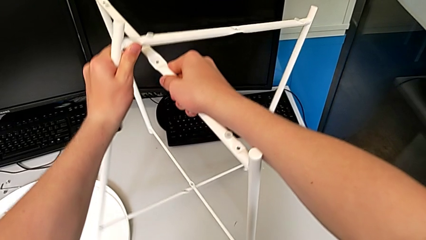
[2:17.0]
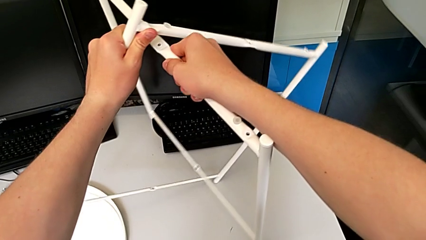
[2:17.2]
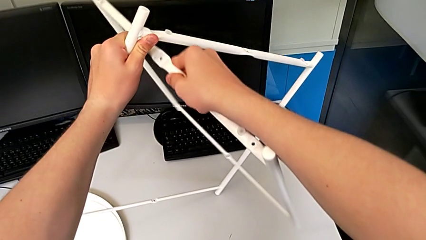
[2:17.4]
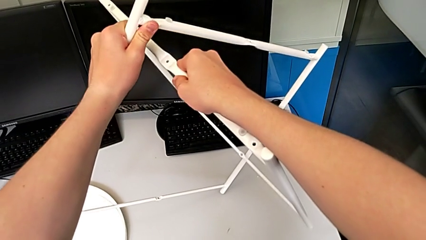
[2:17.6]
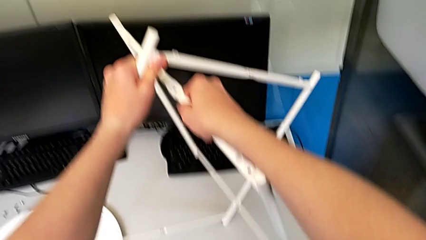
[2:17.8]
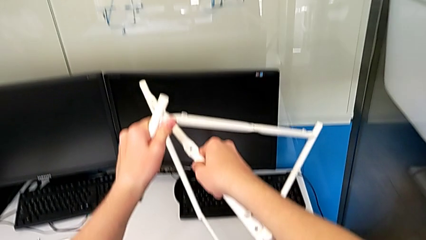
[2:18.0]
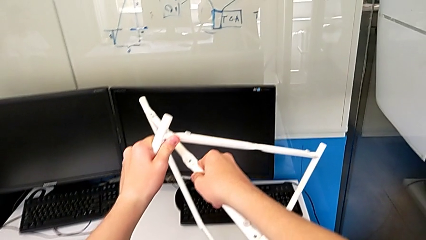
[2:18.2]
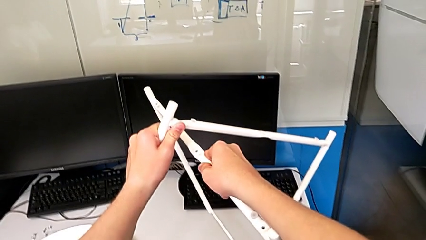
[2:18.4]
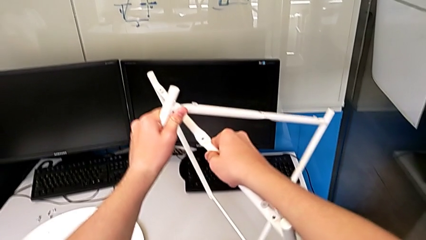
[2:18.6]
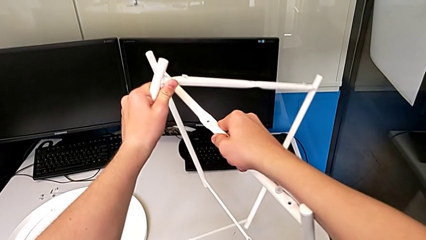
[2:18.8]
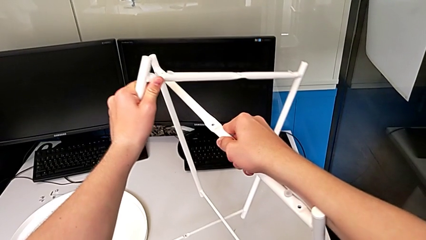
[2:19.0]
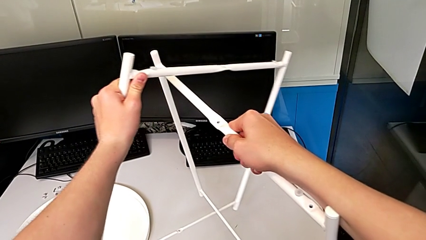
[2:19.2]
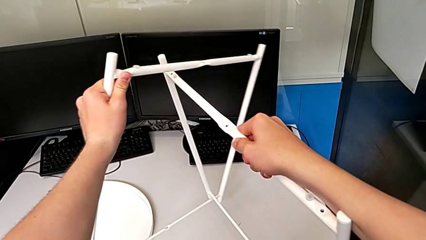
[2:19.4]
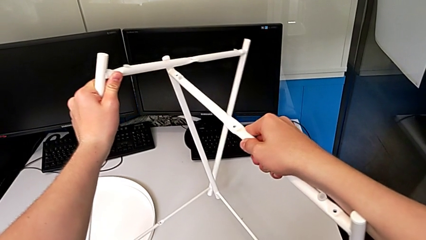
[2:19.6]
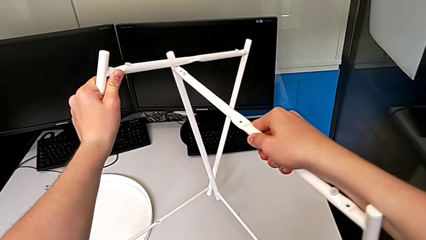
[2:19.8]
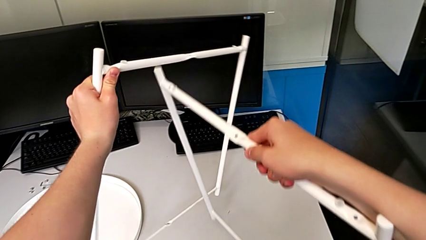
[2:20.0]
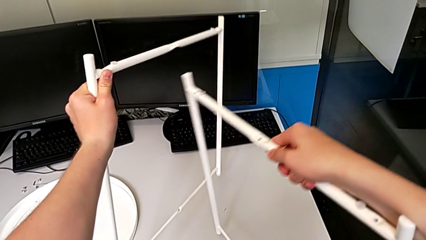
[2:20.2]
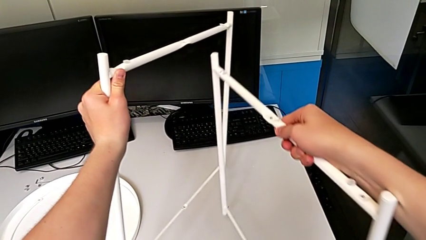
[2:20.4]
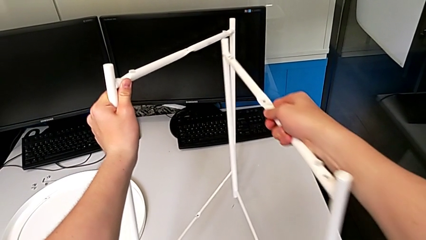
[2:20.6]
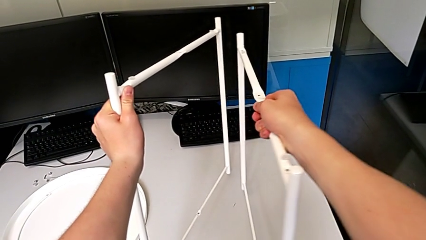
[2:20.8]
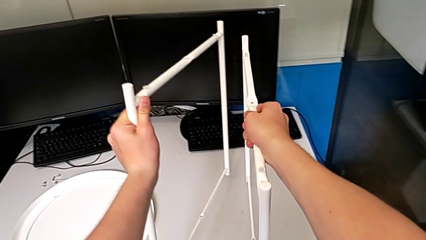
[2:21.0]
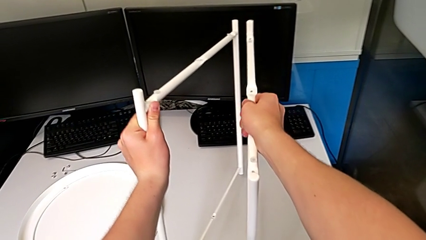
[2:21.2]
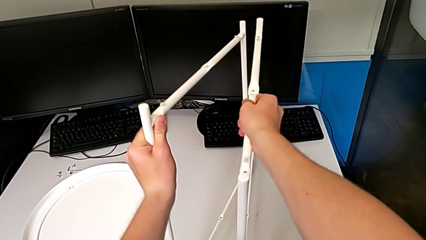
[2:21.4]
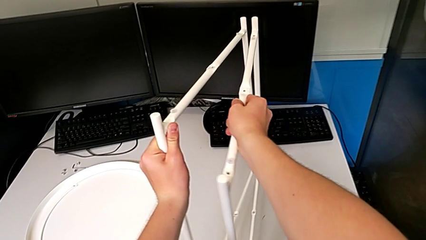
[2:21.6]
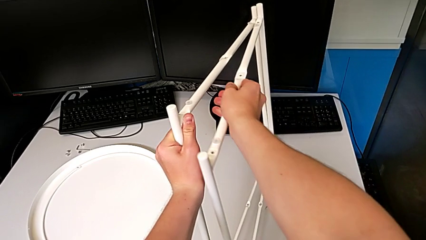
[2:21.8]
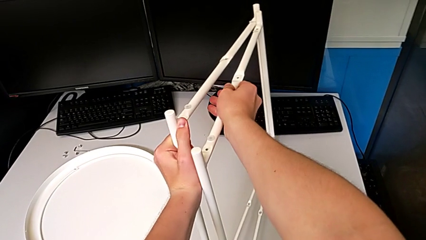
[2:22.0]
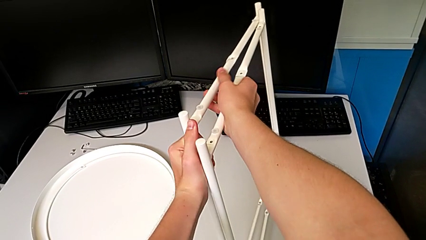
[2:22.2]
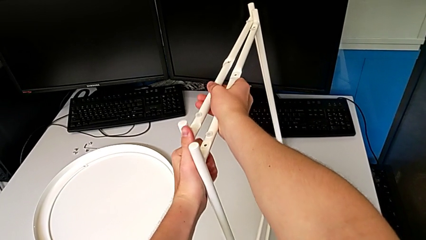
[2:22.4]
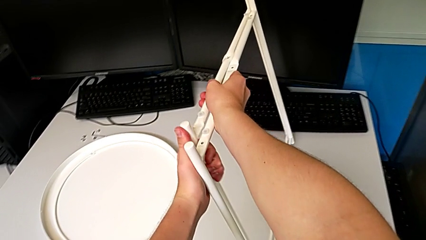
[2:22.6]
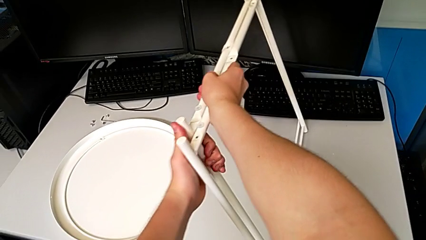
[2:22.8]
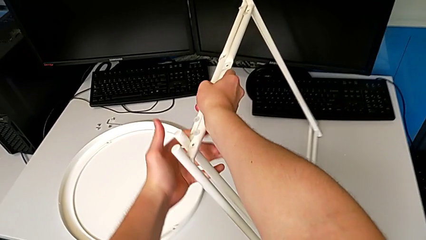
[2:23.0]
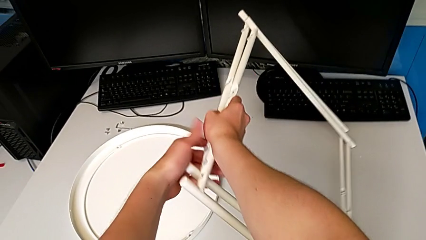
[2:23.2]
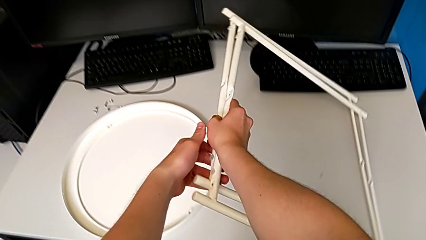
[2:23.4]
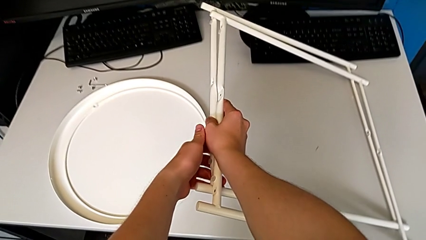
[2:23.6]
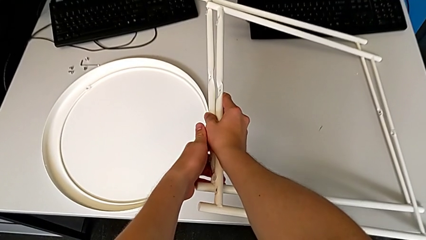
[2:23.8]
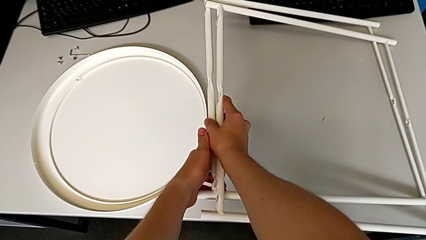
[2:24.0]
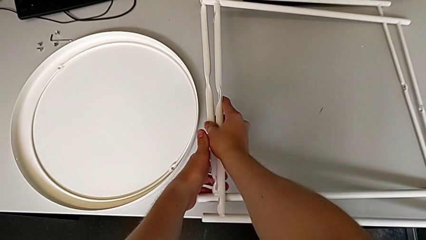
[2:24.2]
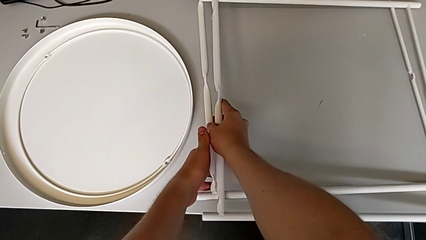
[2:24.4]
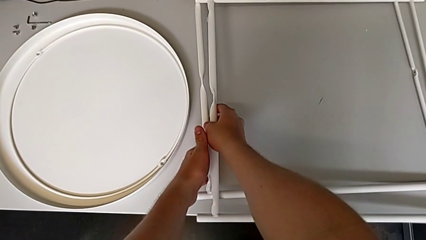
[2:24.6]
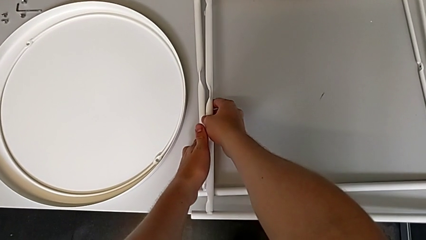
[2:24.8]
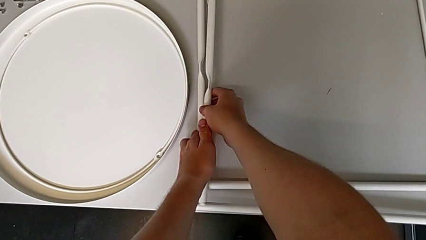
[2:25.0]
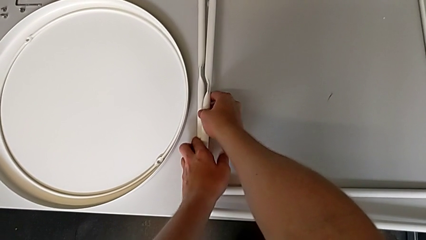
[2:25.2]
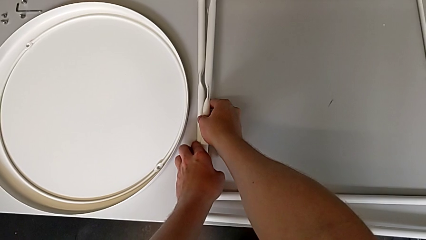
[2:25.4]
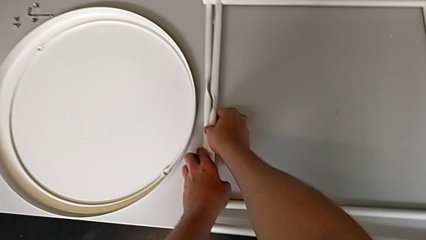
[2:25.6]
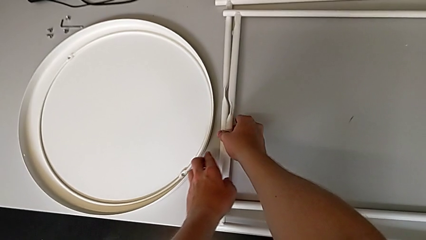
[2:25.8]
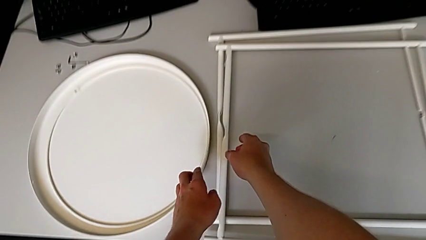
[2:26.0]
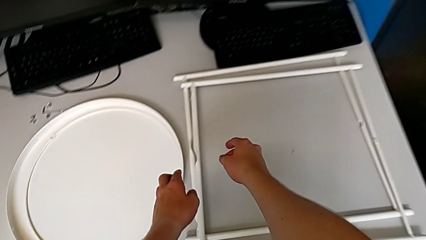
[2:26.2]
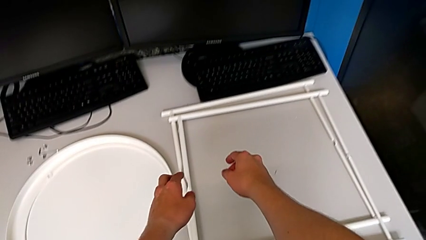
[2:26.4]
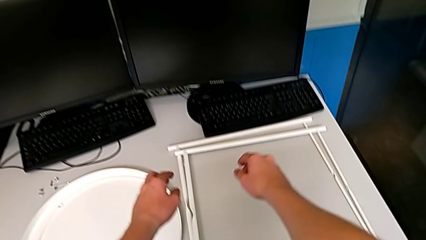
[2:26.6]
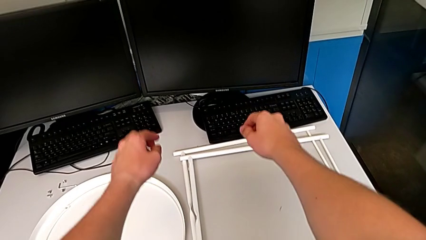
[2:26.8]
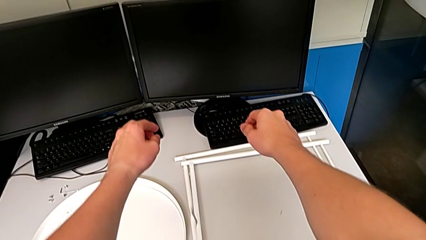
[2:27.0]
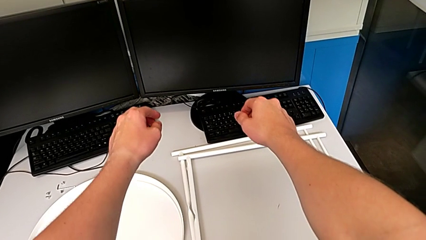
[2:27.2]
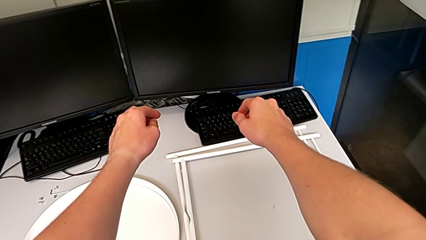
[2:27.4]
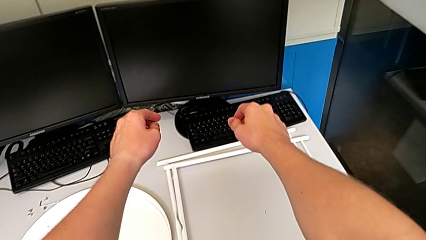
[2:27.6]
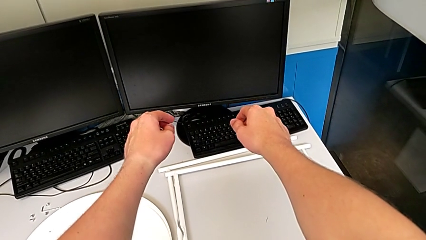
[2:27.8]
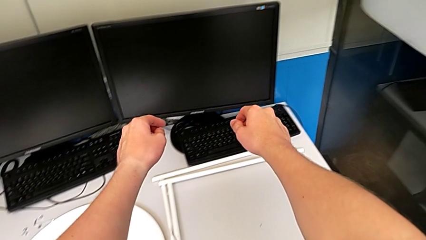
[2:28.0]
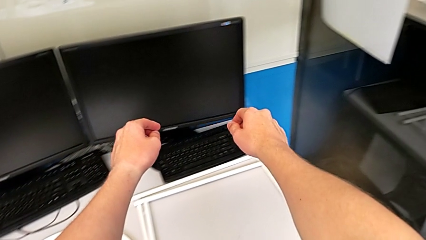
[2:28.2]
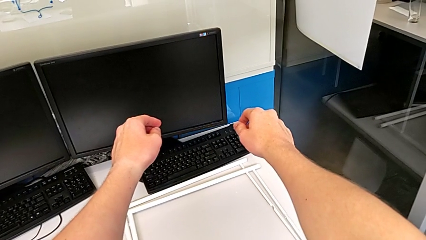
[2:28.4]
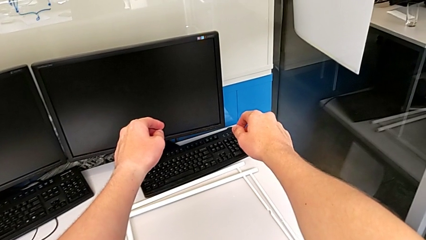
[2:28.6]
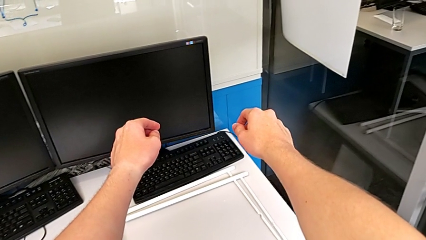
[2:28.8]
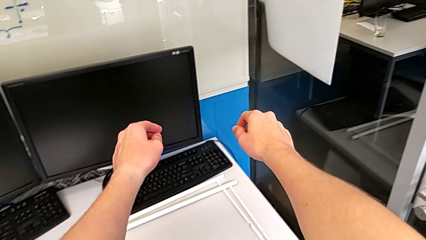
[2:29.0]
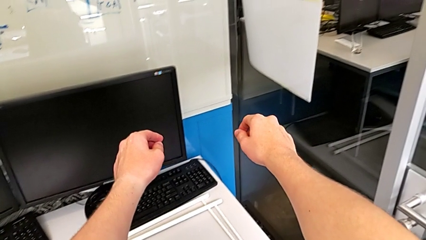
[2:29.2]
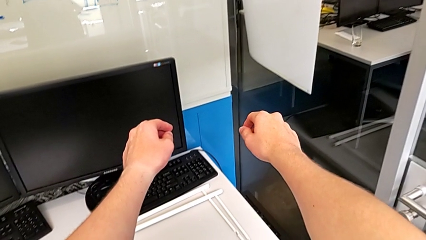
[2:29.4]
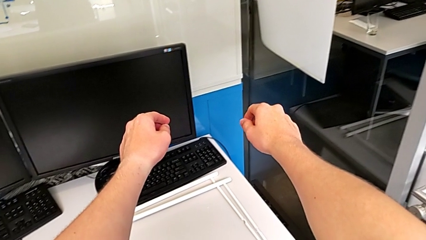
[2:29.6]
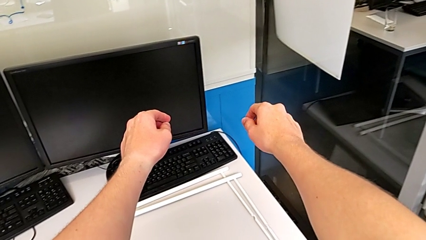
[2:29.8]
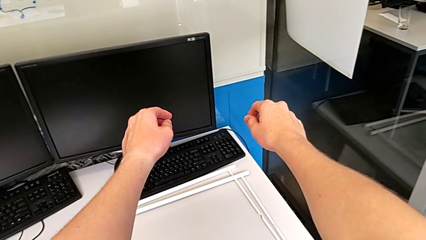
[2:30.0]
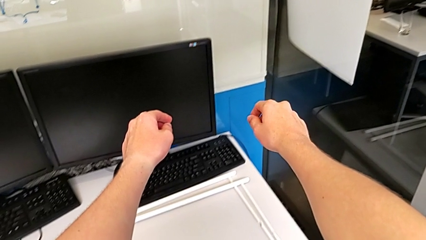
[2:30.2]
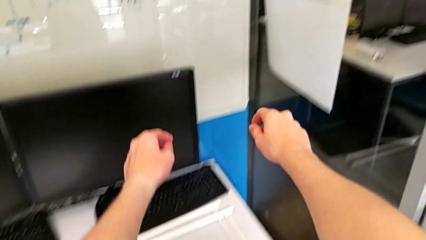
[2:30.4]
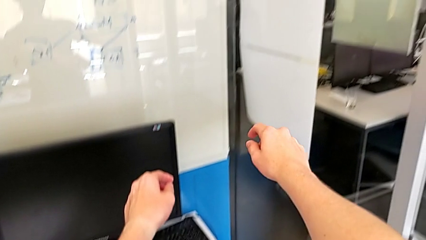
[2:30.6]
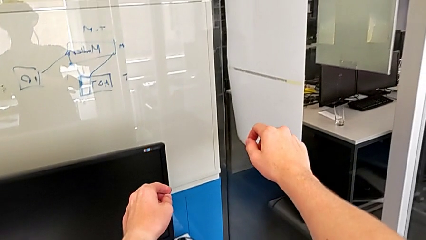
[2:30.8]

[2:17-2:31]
The camera wearer is unscrewing the low hex socket head of the legs. They disassemble the leg and place it.
